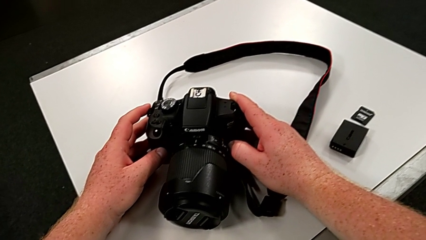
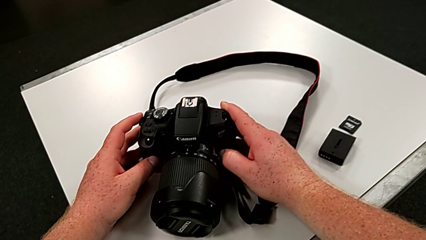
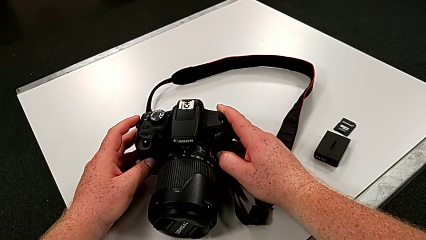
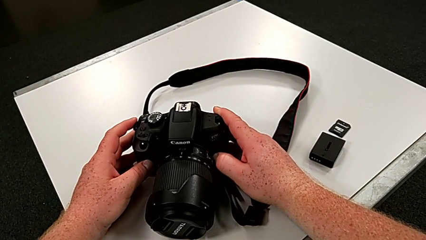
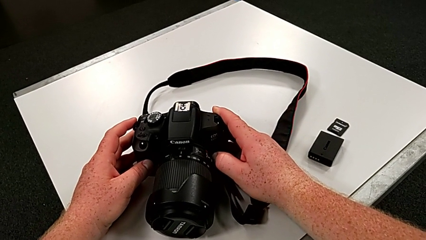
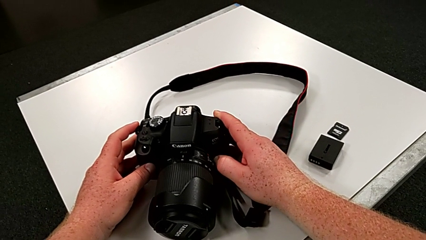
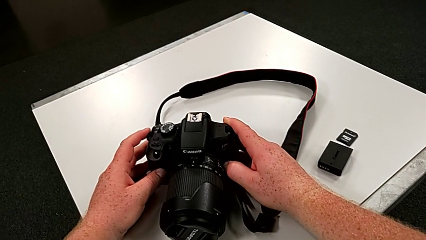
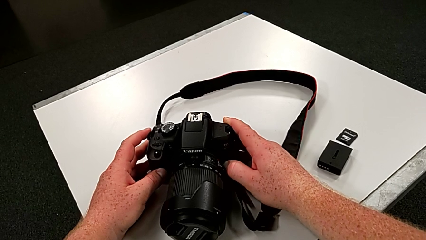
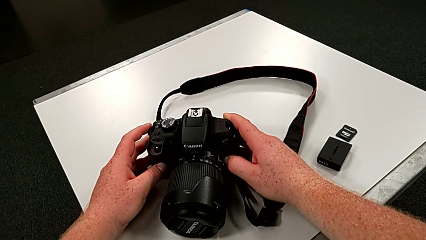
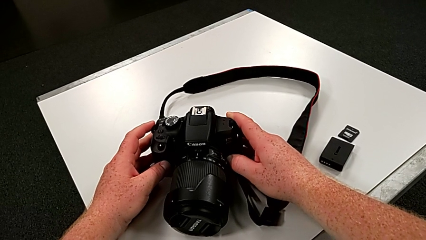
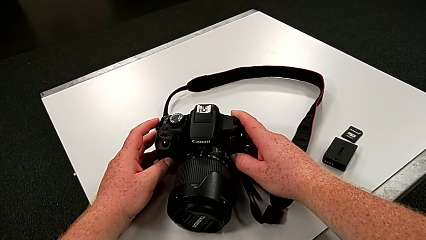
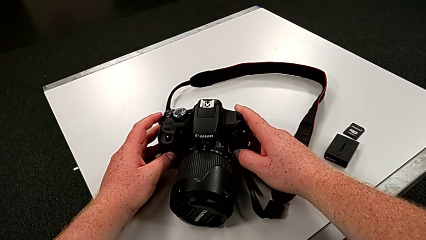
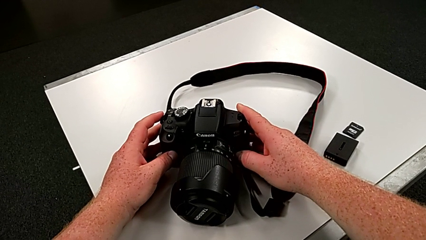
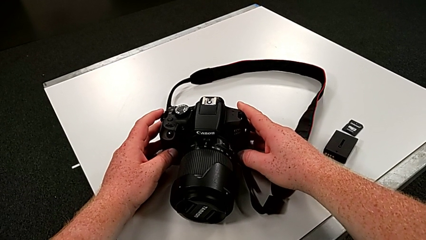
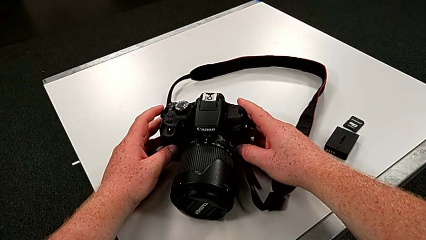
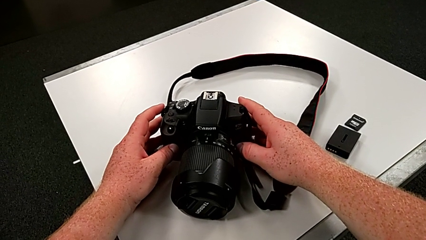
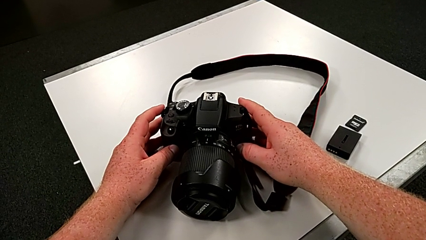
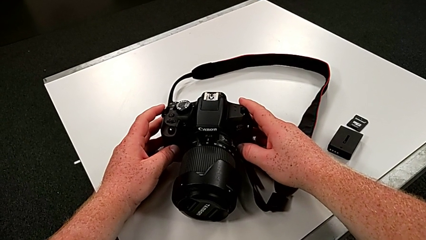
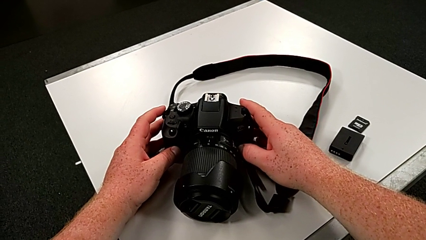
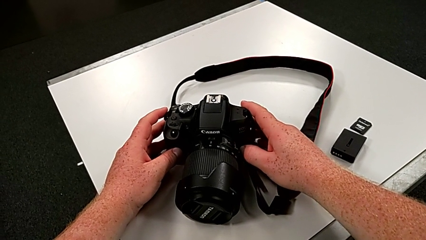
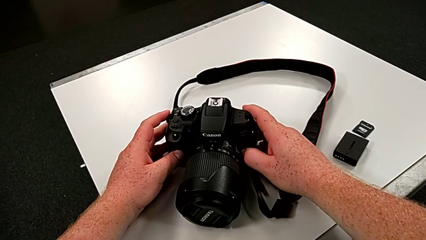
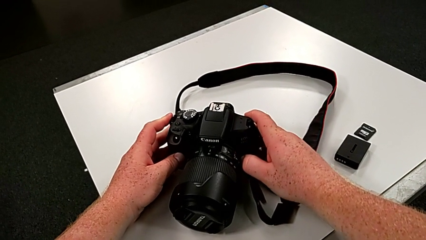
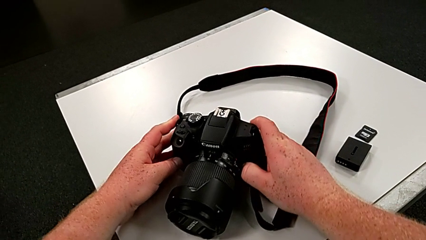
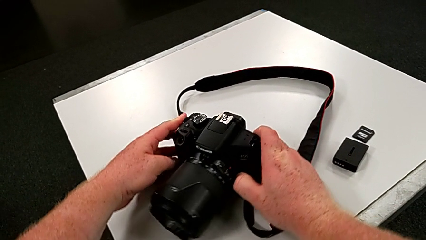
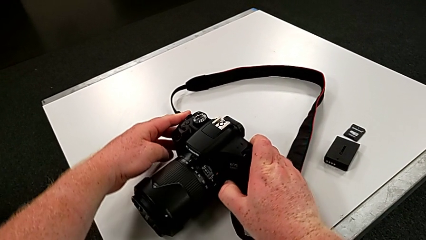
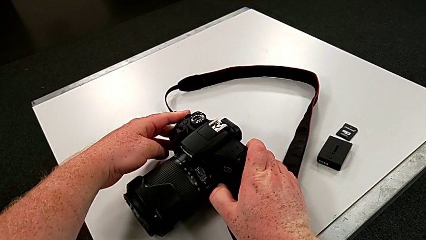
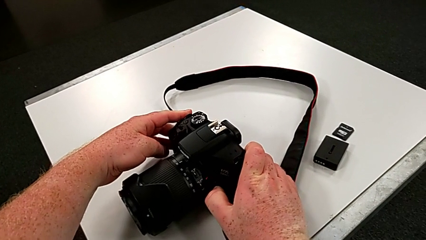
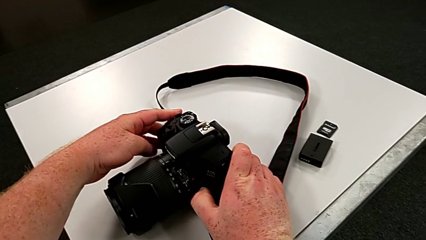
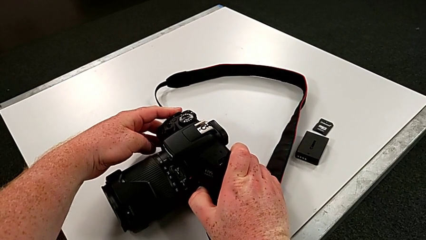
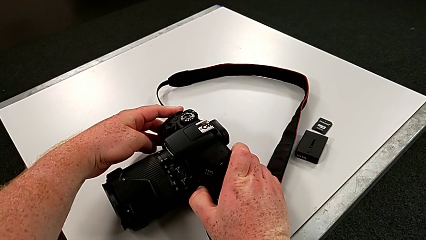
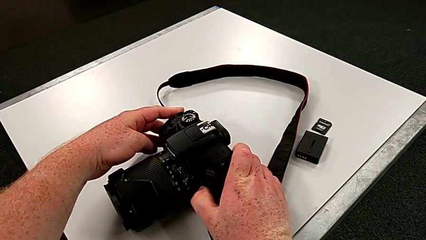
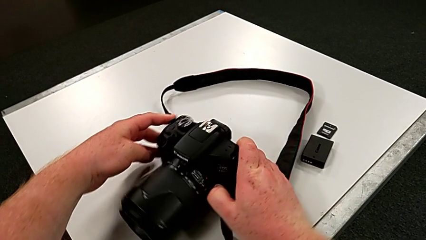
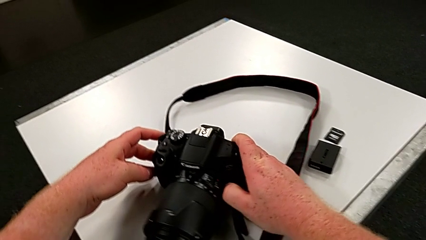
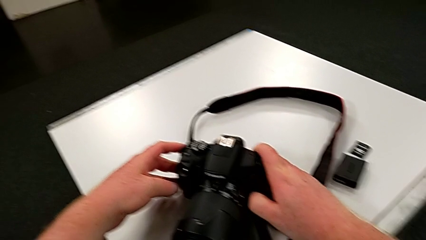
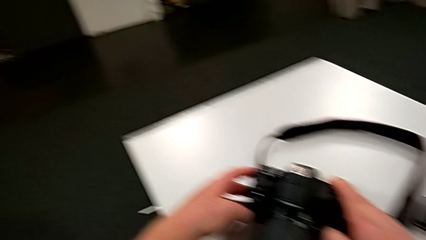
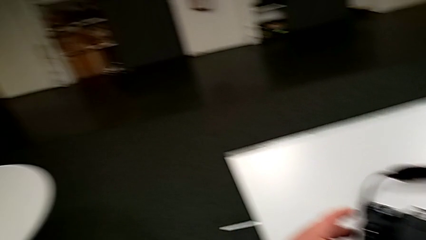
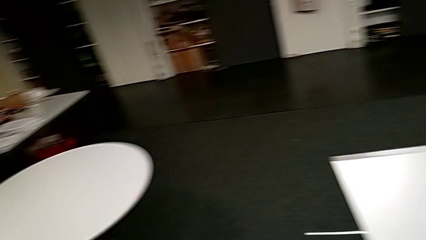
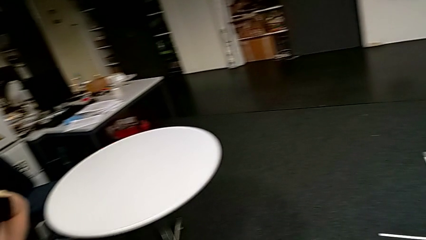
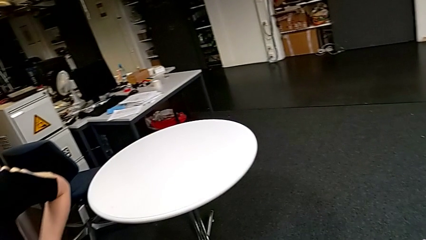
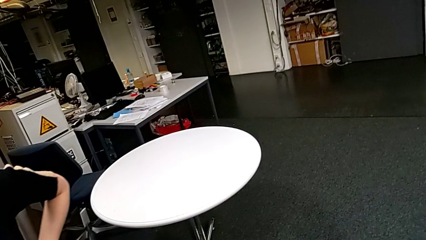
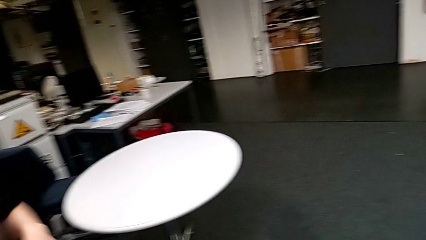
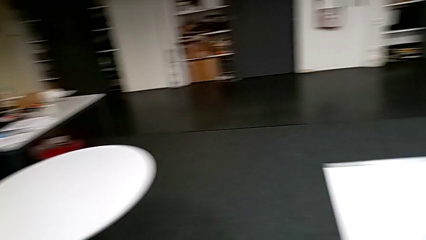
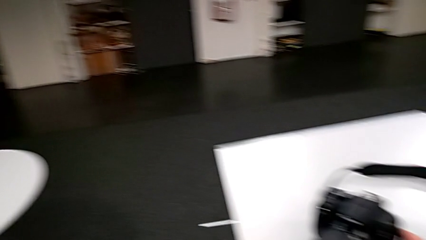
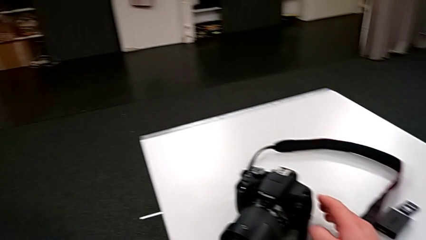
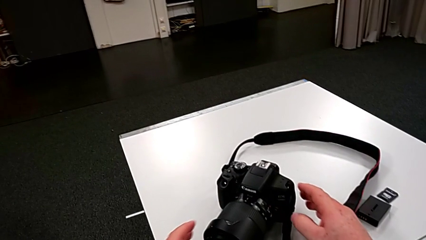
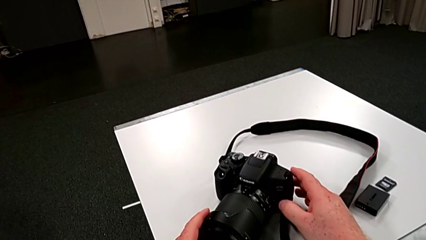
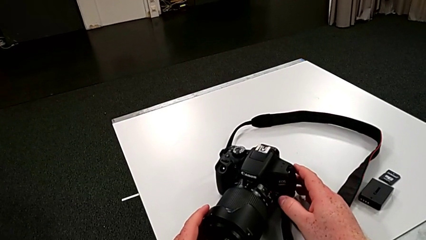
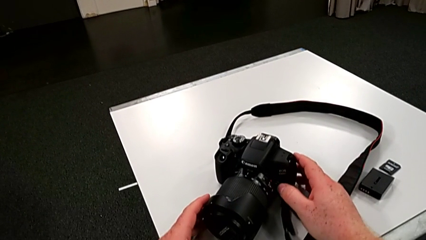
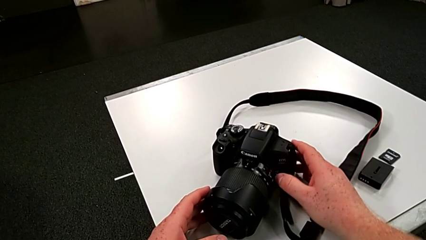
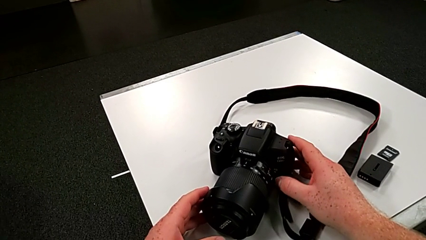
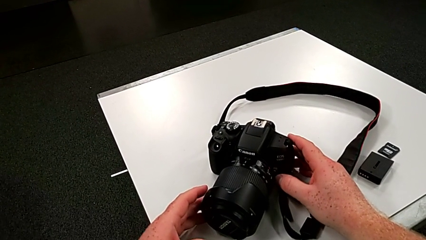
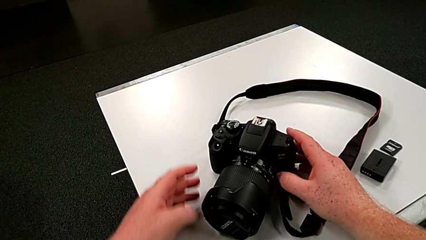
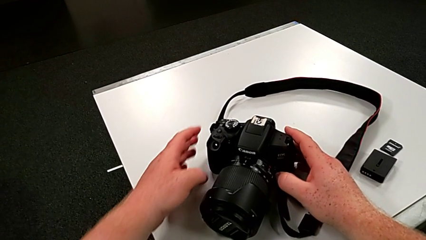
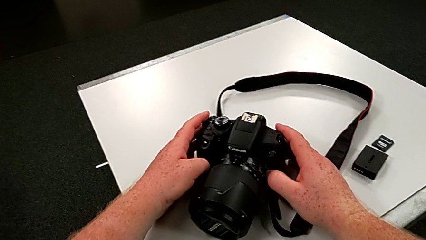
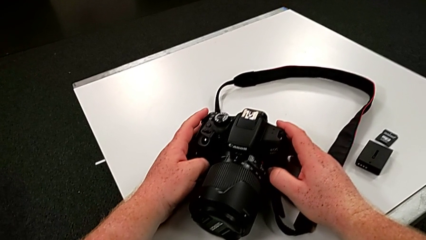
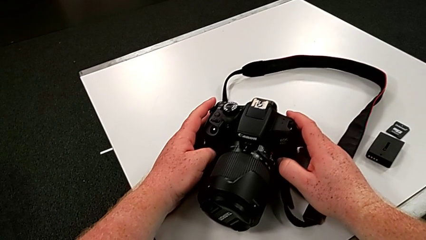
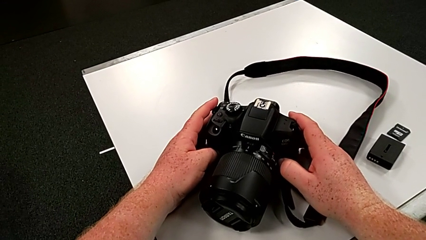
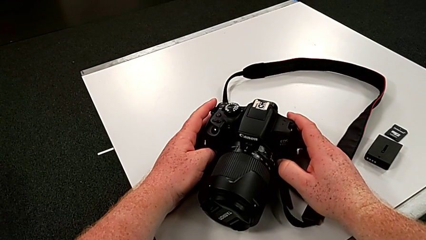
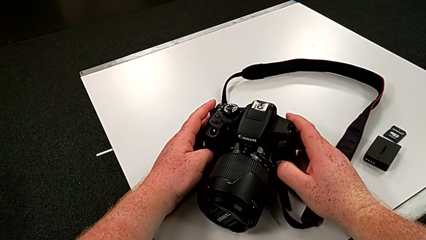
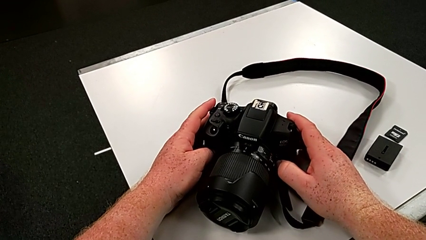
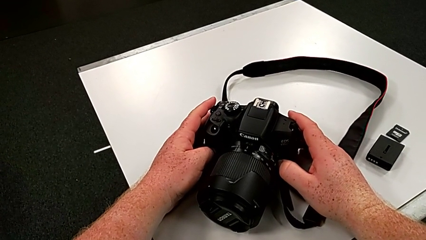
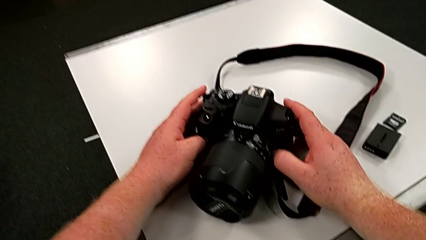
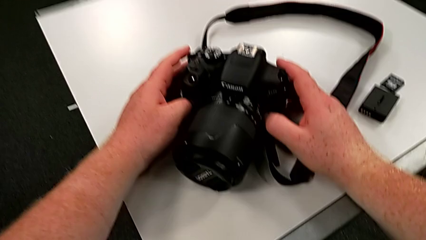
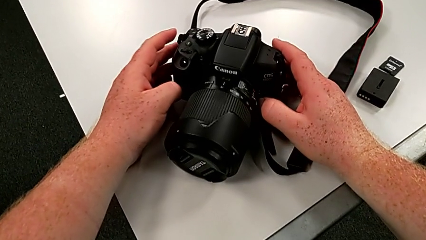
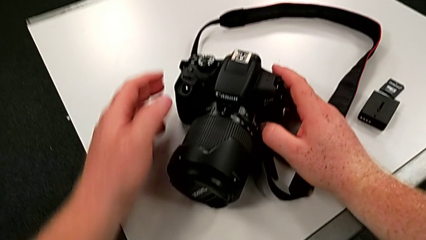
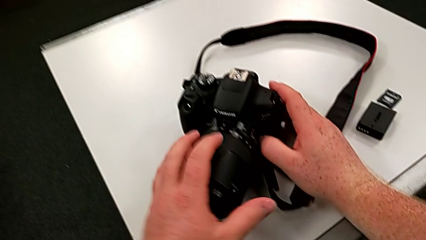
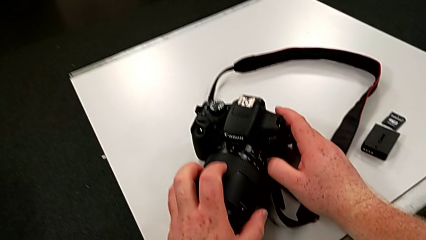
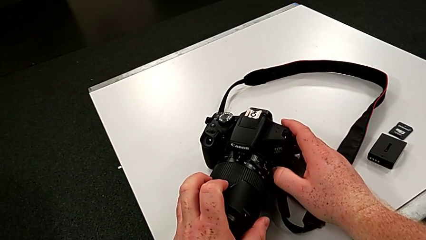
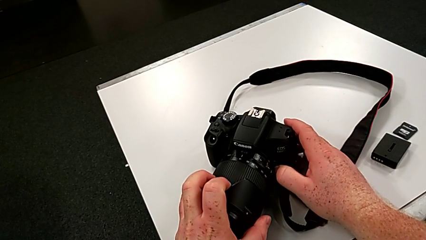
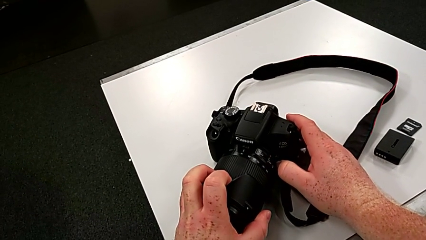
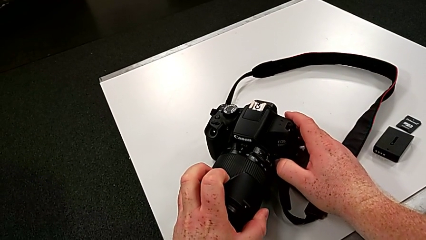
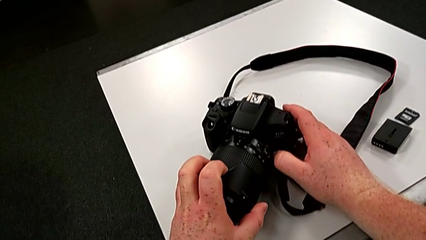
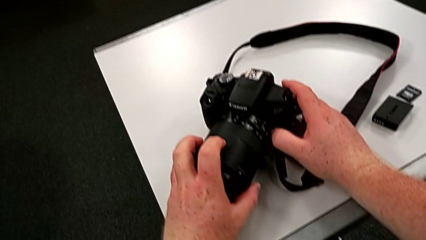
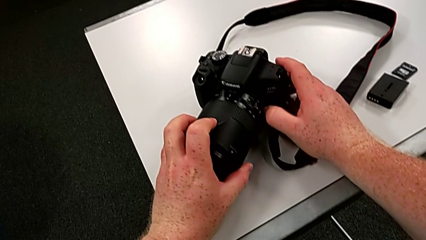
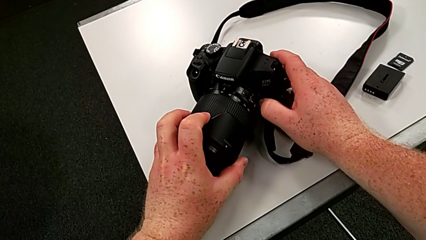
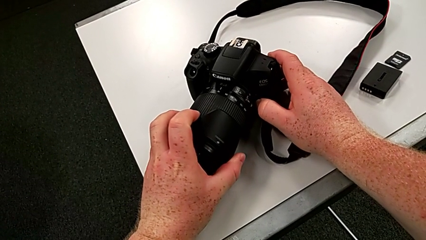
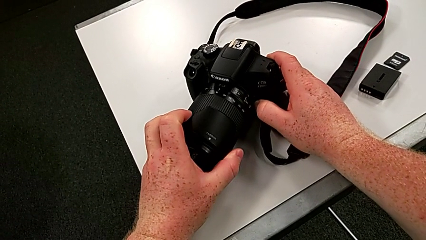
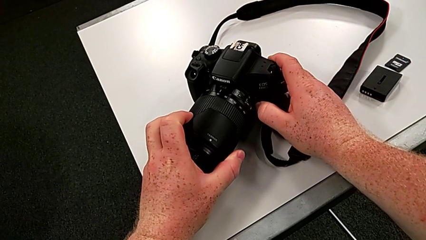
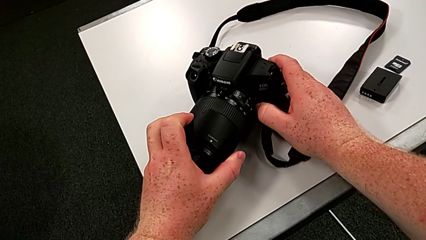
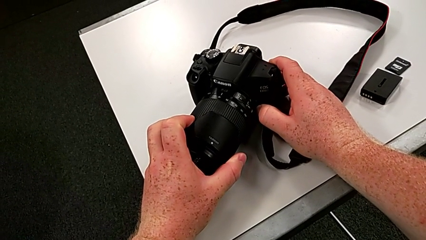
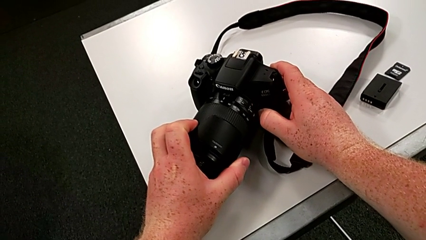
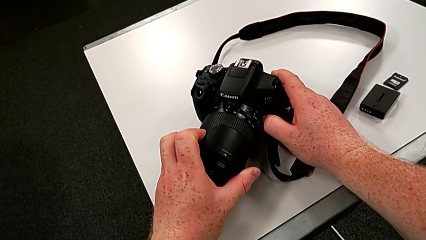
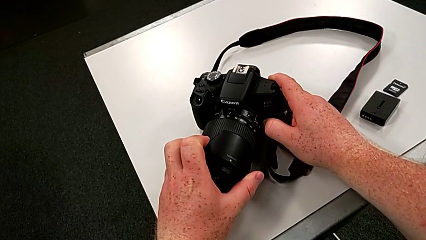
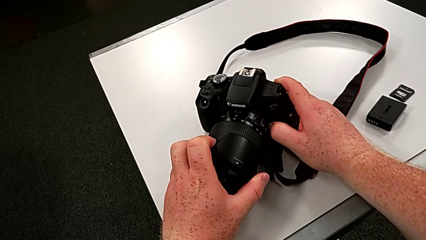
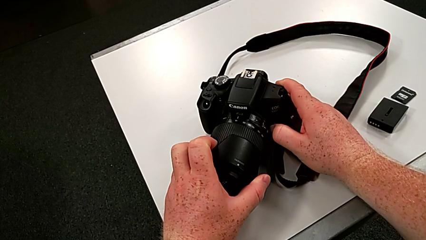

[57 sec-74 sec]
The camera wearer is touching the cover of the DSLR. They keep pressing the release button with the right hand, wrongly rotate the DSLR, press the release button with the right hand, grab the lens with the left hand and begin to wrongly rotate the left lens cover.
